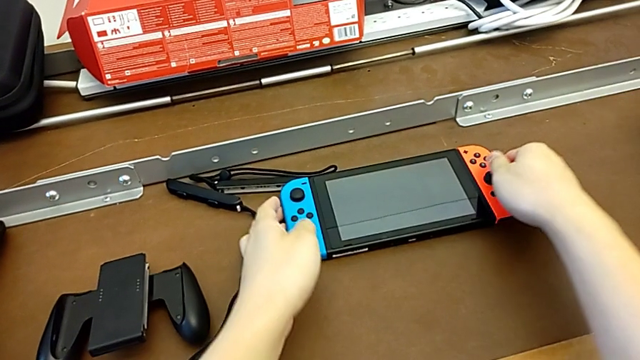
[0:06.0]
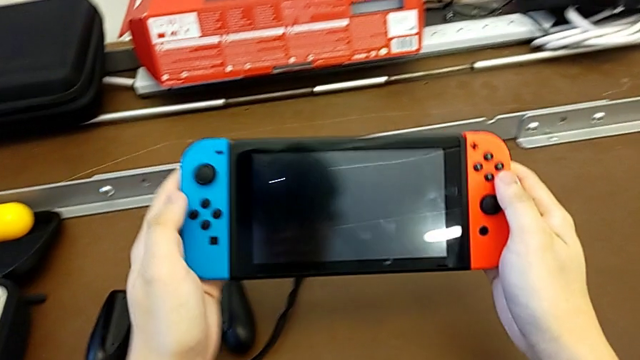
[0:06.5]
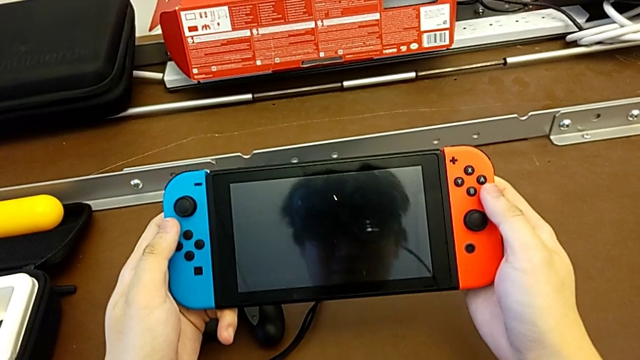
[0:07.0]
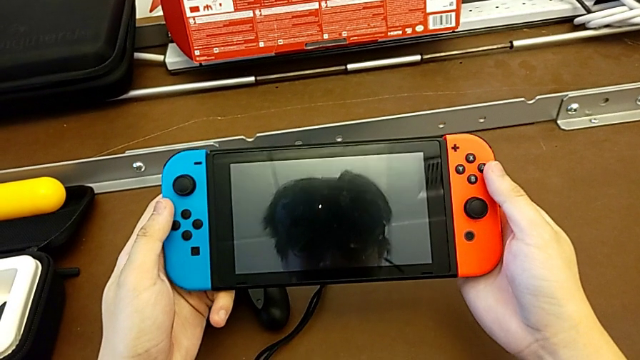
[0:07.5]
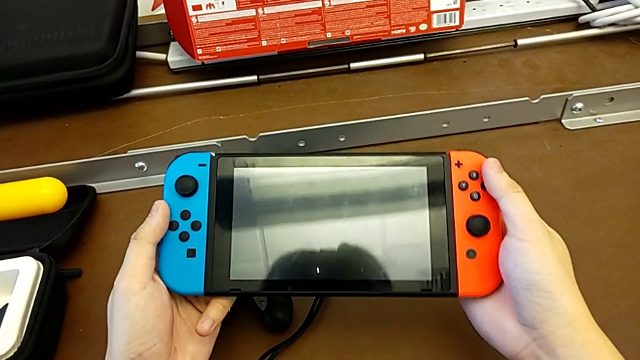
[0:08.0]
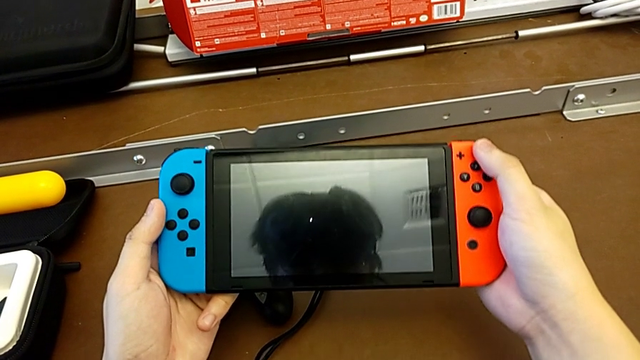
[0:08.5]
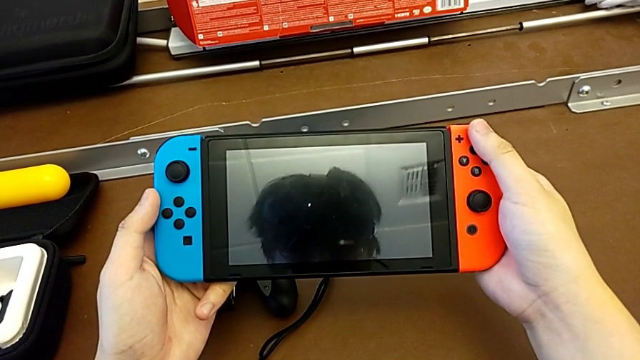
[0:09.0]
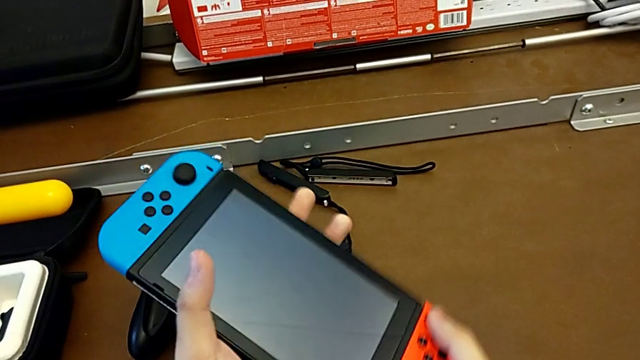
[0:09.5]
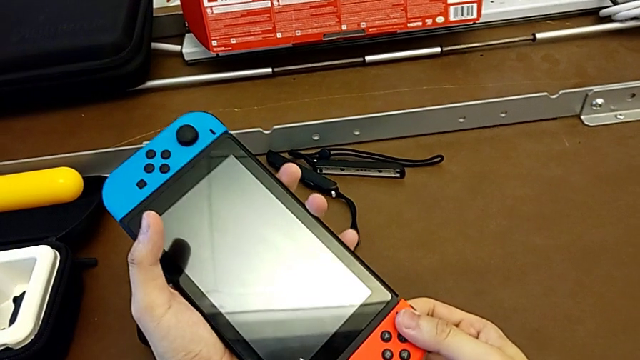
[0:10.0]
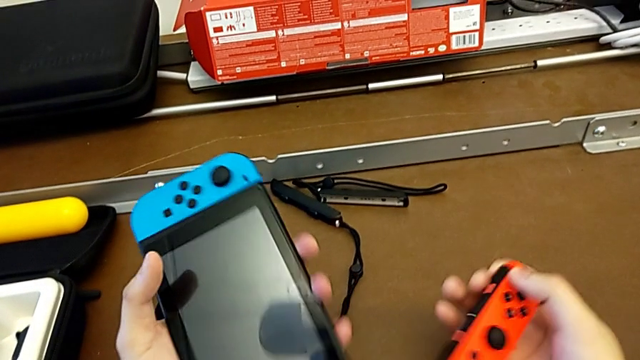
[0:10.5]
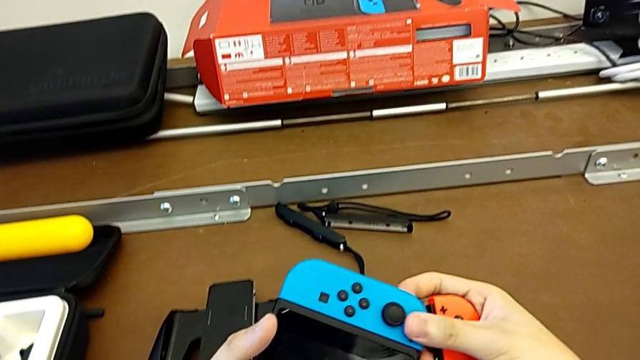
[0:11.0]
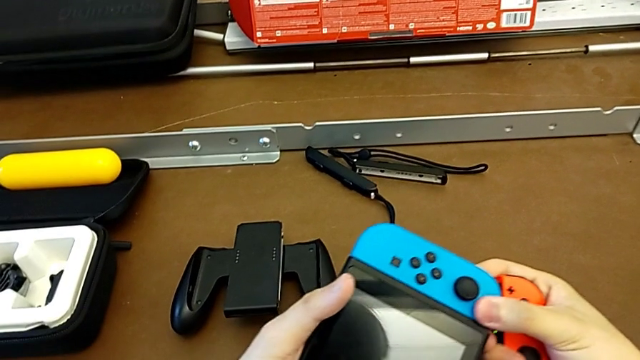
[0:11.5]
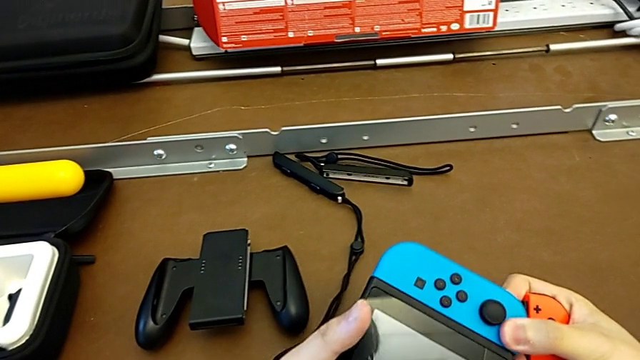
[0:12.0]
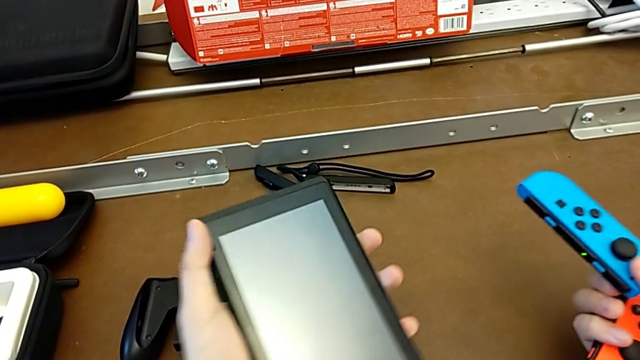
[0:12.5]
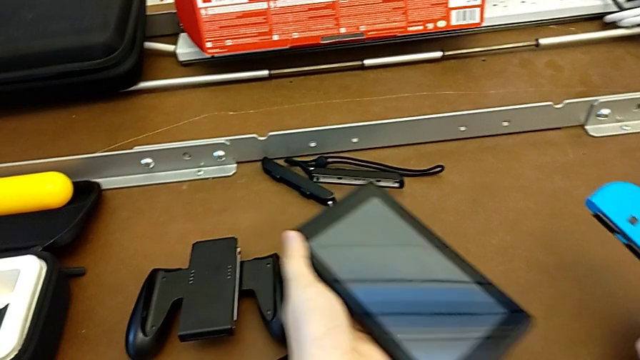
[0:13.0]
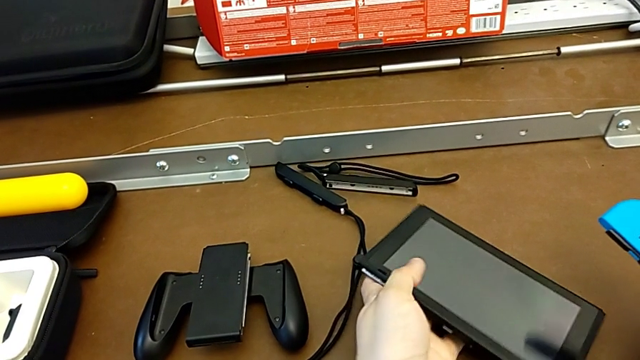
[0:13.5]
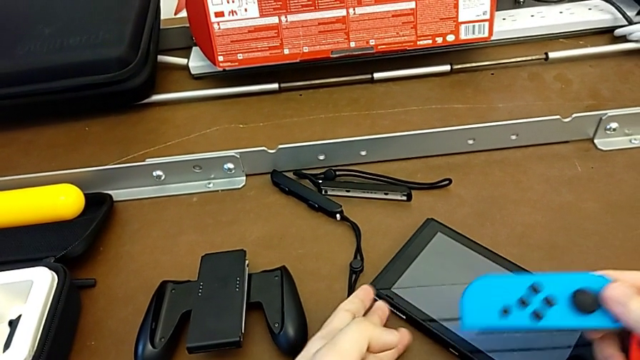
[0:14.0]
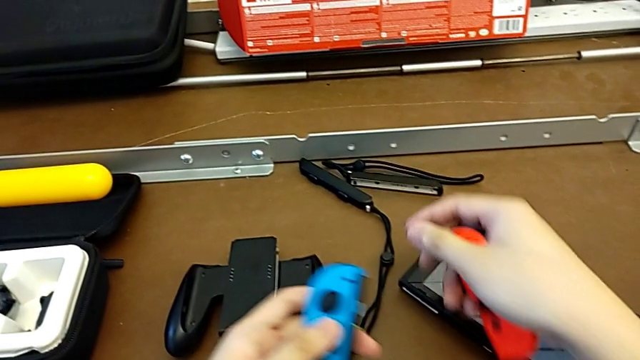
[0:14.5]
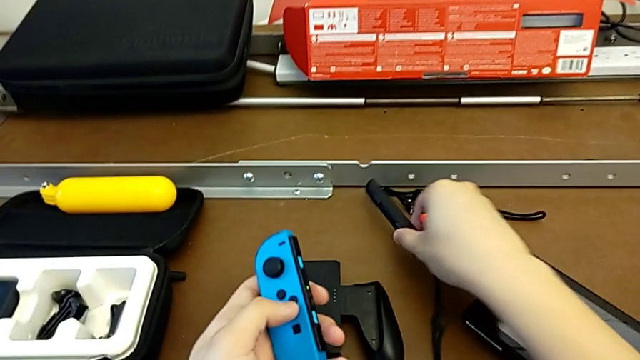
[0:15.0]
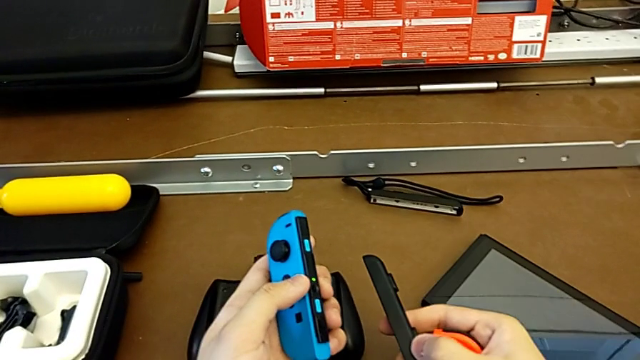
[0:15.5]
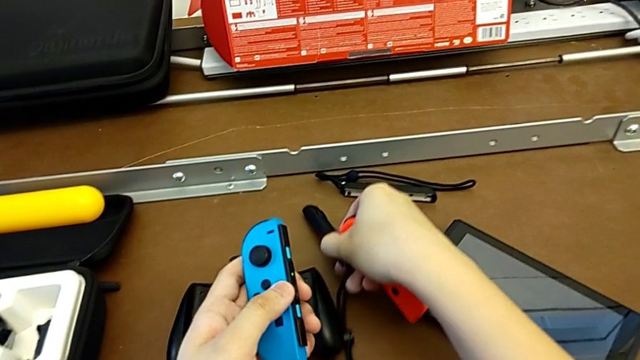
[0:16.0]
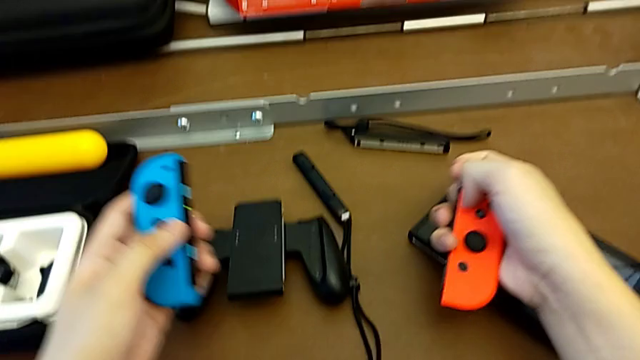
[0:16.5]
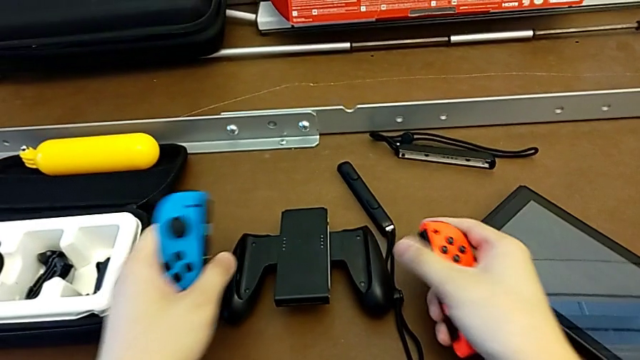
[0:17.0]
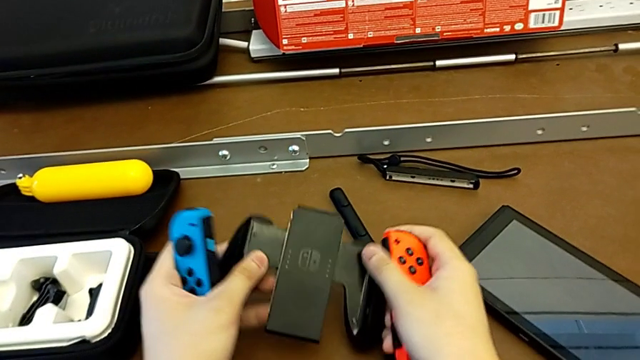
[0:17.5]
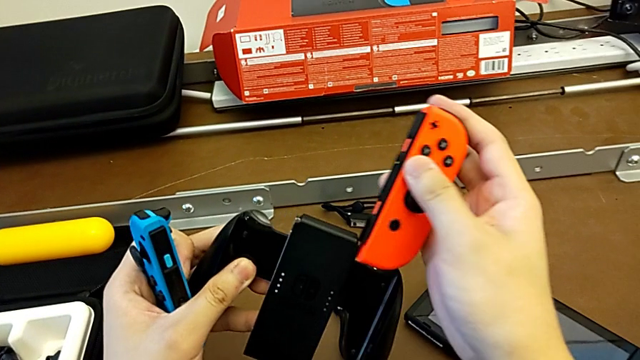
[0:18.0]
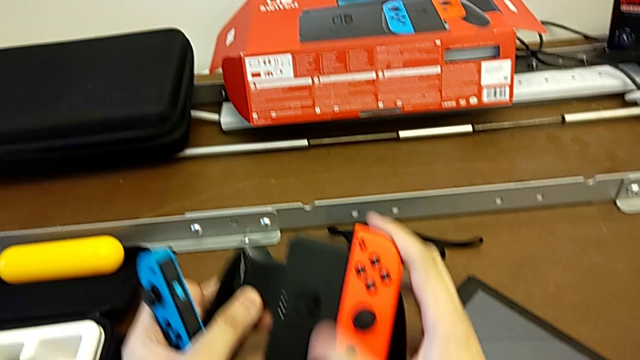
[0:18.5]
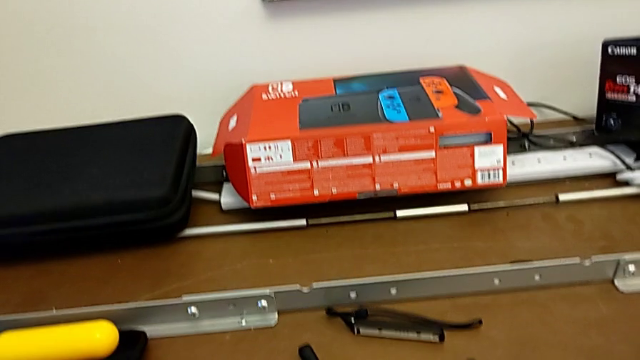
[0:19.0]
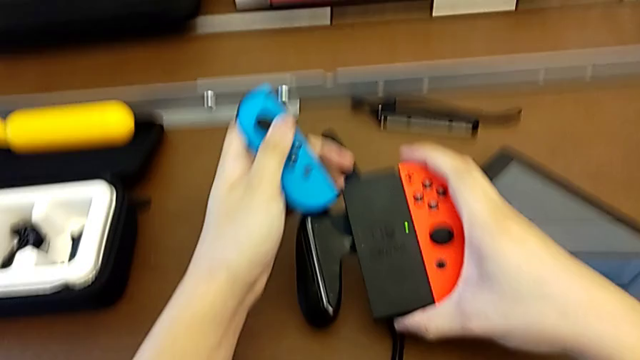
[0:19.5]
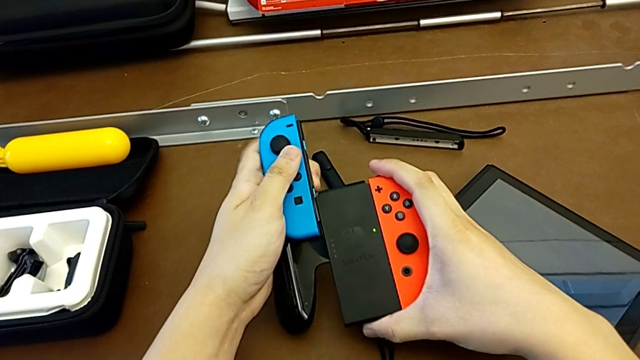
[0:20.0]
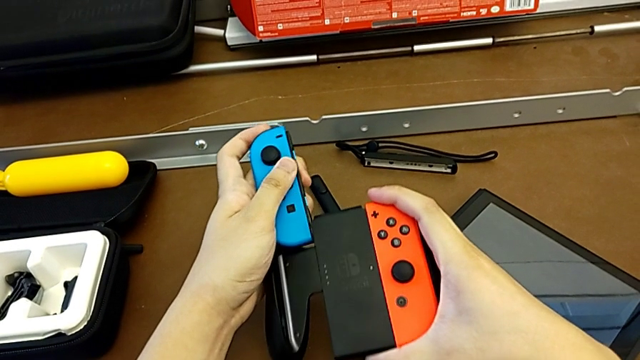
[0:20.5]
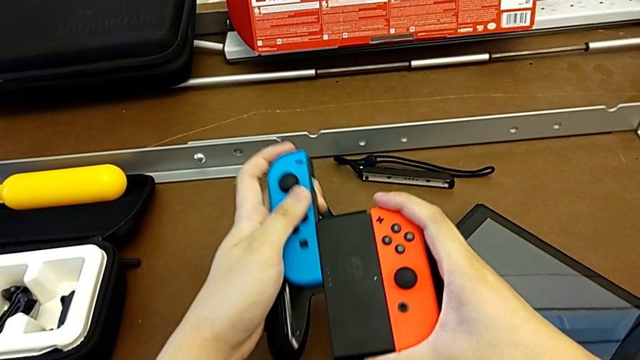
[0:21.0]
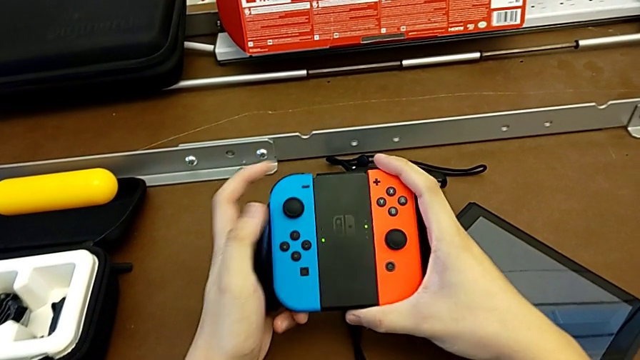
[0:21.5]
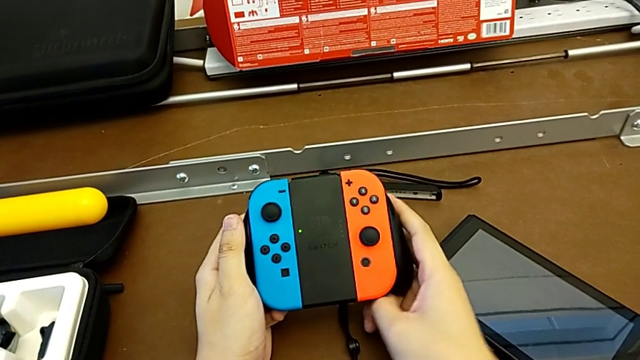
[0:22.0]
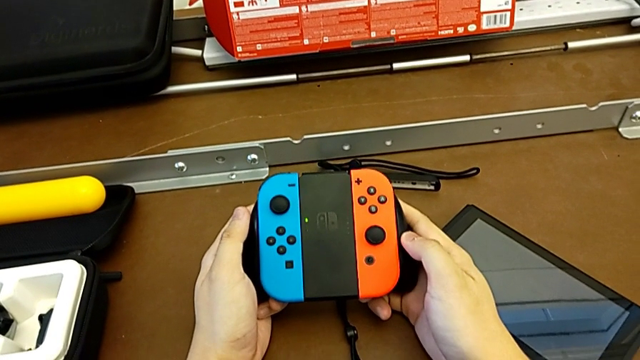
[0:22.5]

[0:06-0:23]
The camera wearer changes the Joy-Con controller from handheld mode to comfort grip. They grab the Nintendo Switch, withdraw the right Joy-Con controller with the right hand, withdraw the left Joy-Con controller with the right hand and place the Nintendo Switch down. They grab the Joy-Con controller with the left hand, grab the Joy-Con strap with the right hand, grab the Joy-Con controller with the left hand, drop the Joy-Con strap with the right hand, grab the Joy-Con controller with the left hand and grab the comfort grip with the left hand. They assemble the right Joy-Con controller with the right hand and assemble the left Joy-Con controller with the left hand.

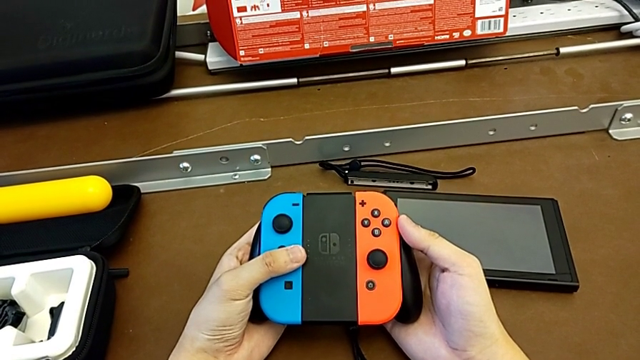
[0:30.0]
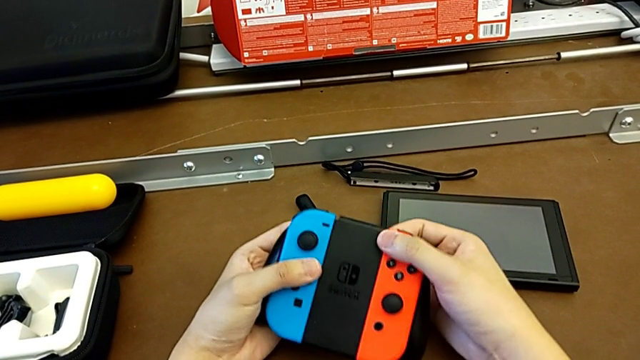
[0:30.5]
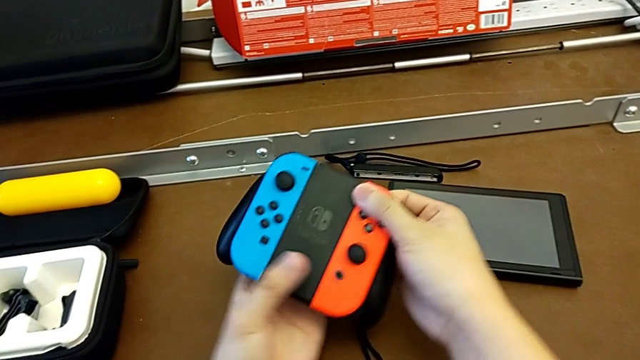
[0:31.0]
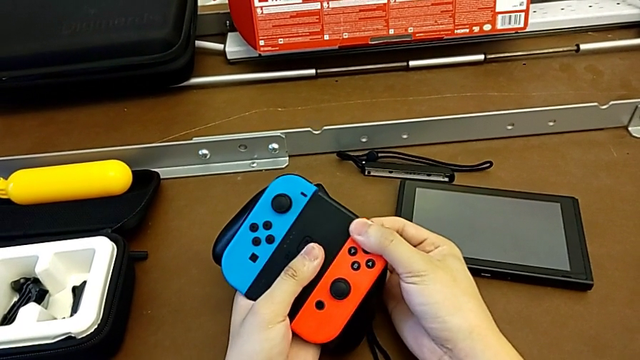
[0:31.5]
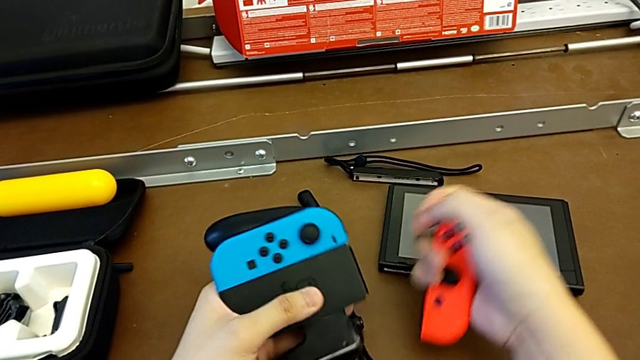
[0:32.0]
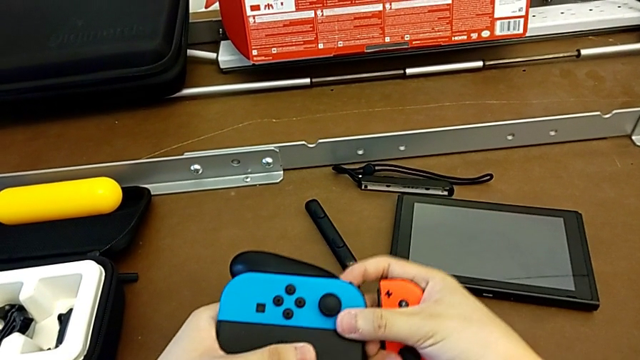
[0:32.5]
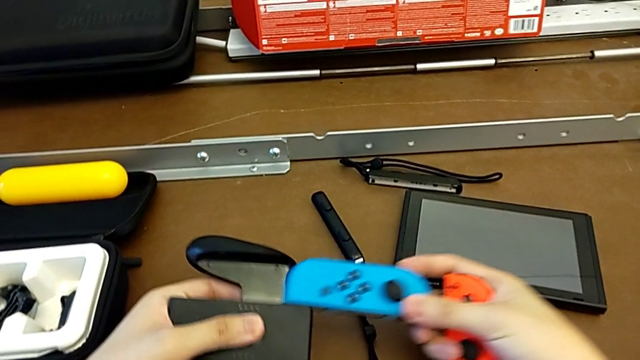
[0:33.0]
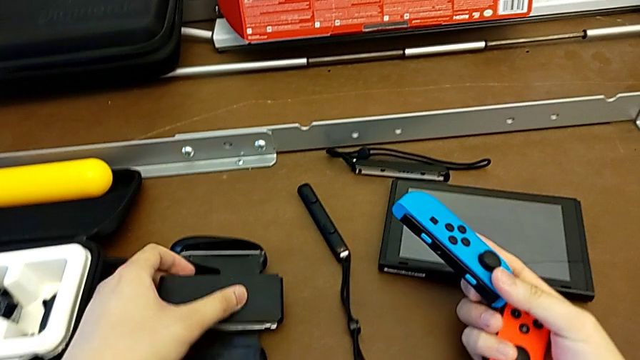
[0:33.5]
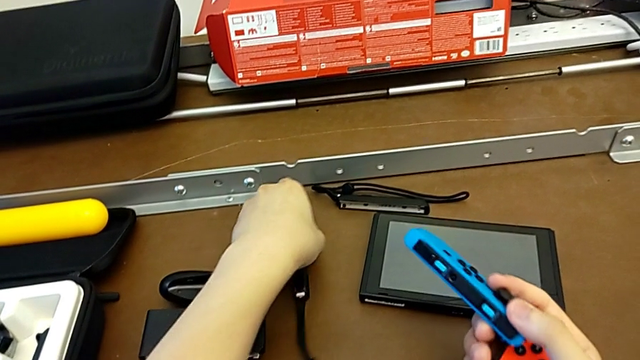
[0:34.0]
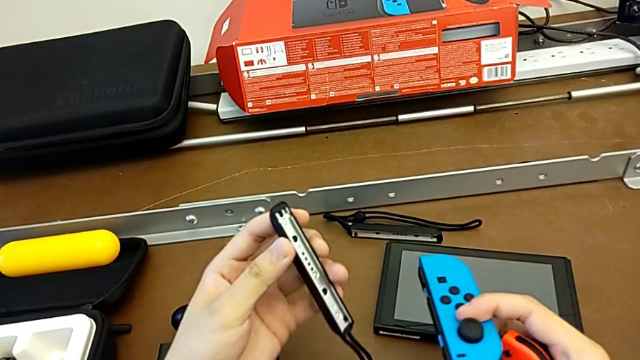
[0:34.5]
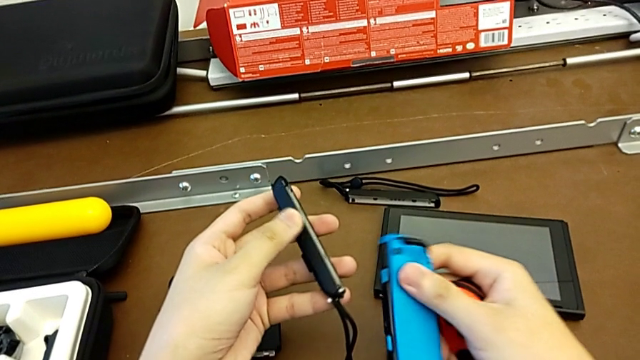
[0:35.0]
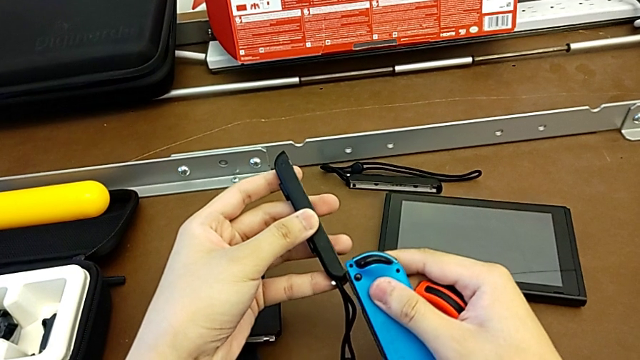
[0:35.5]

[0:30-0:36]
The camera wearer is changing the Joy-Con controller from the comfort grip to the Joy-Con straps. They withdraw the right Joy-Con controller with the right hand, withdraw the left Joy-Con controller with the right hand, drop the comfort grip with the left hand, withdraw the left Joy-Con controller with the right hand and grab the Joy-Con strap.
